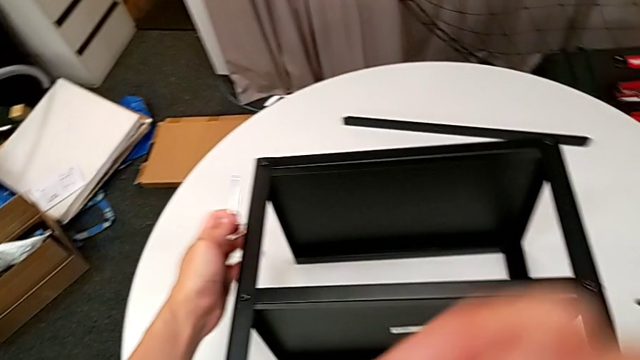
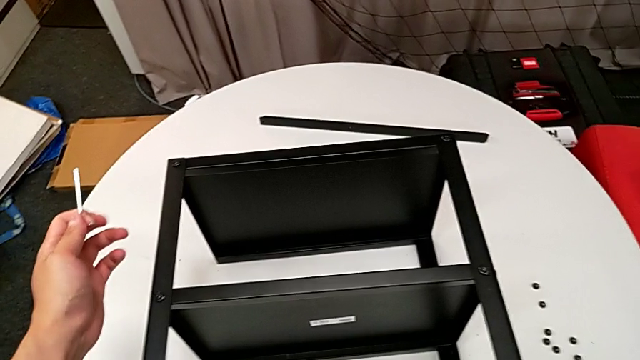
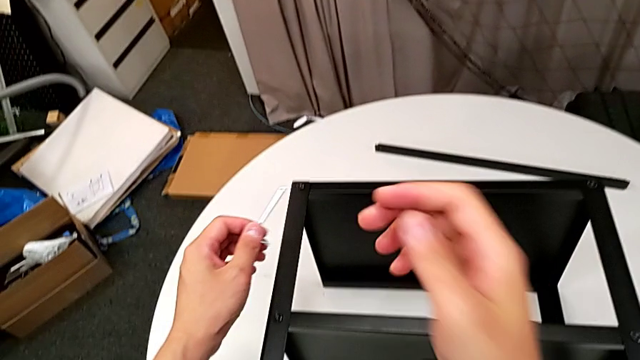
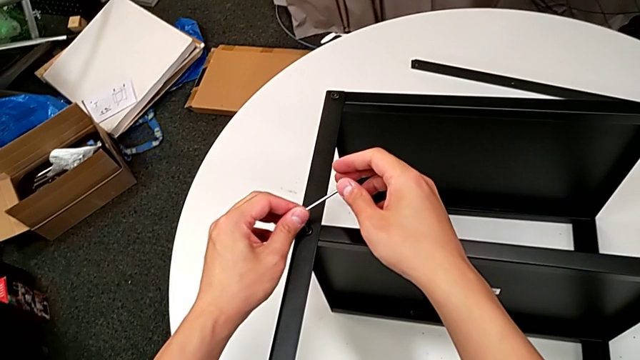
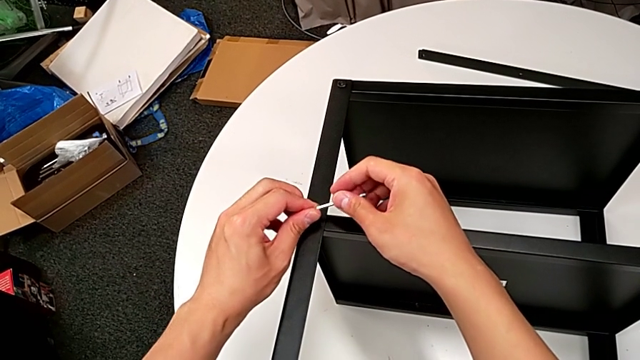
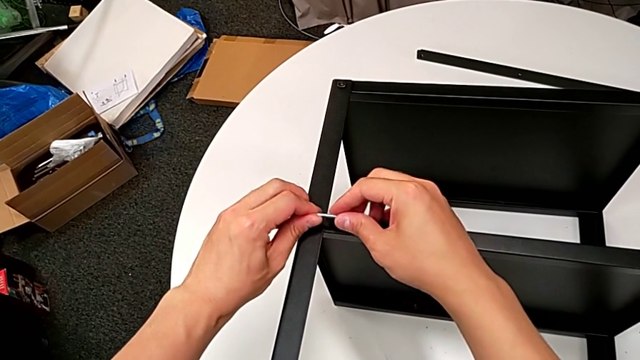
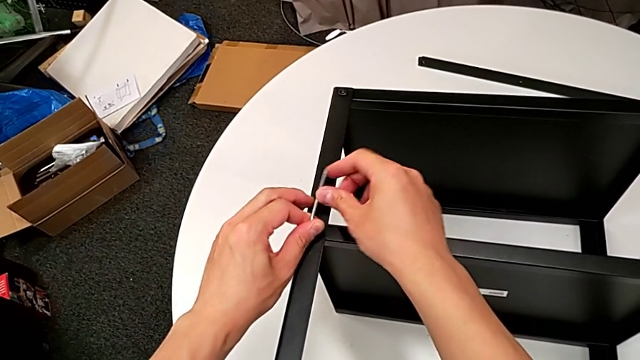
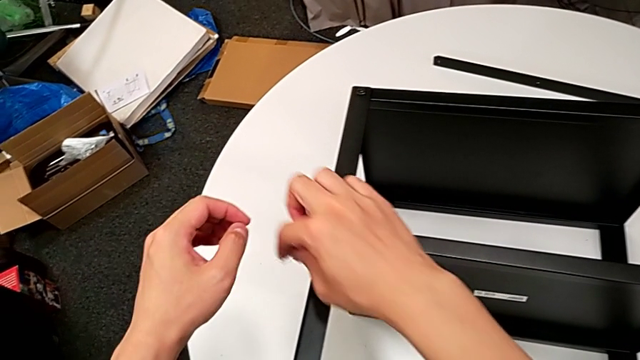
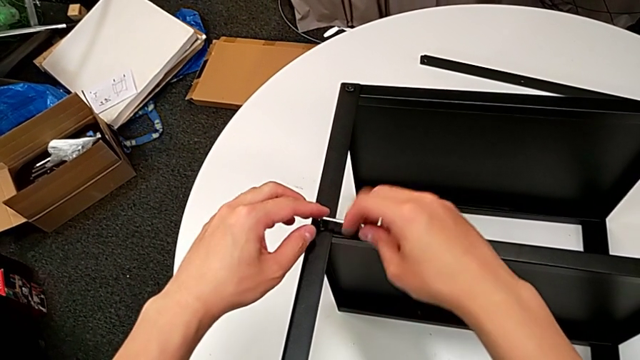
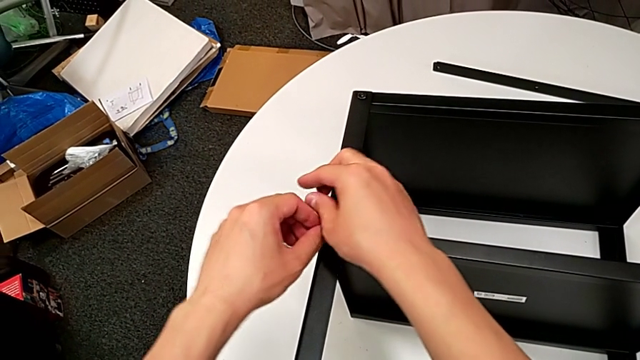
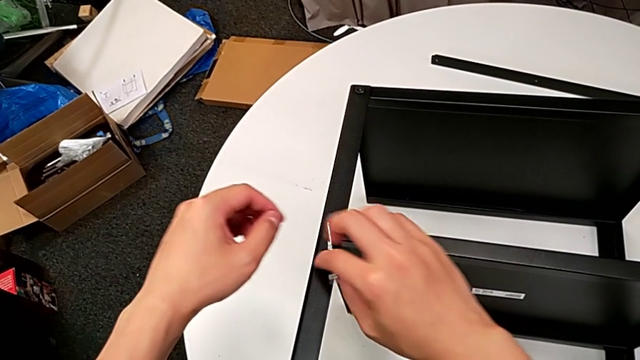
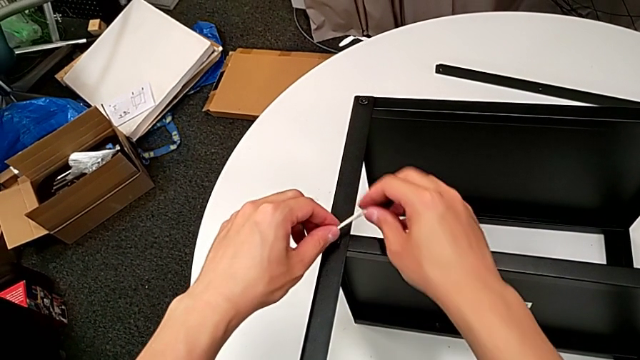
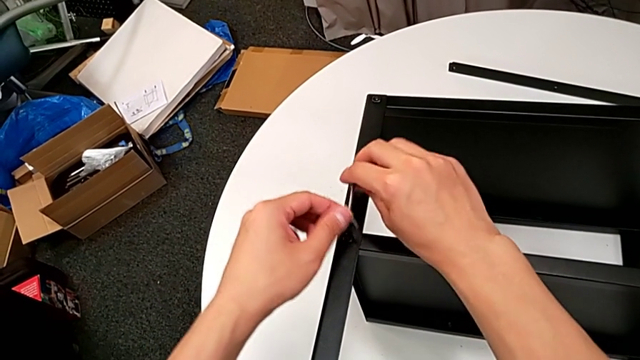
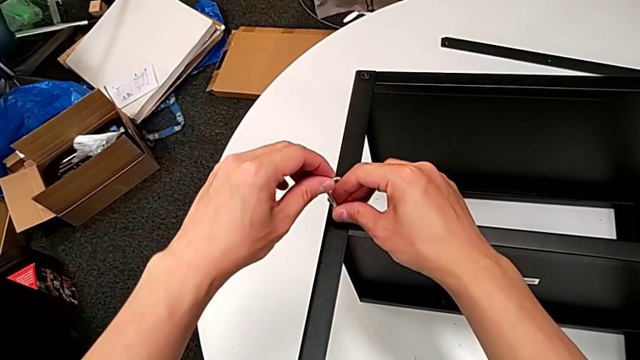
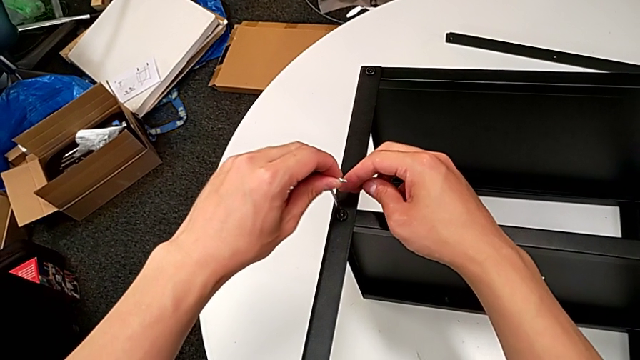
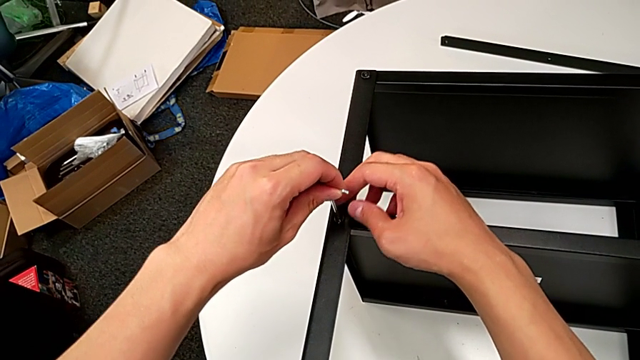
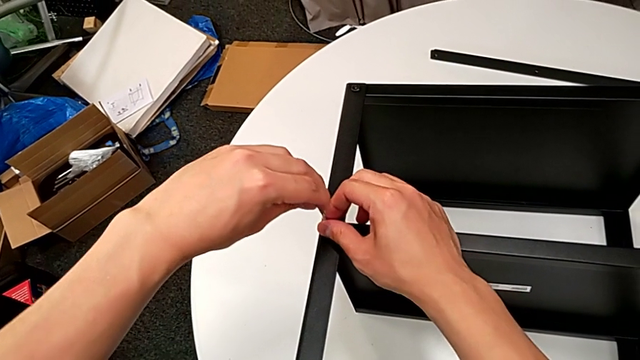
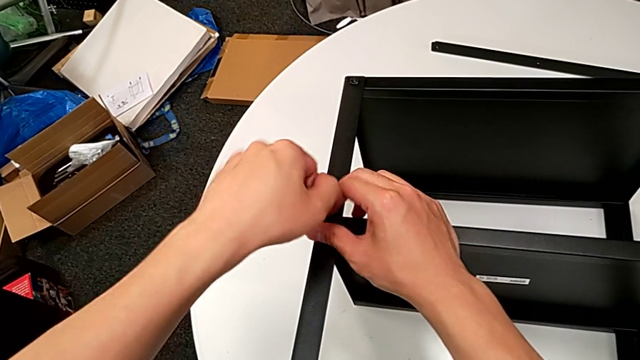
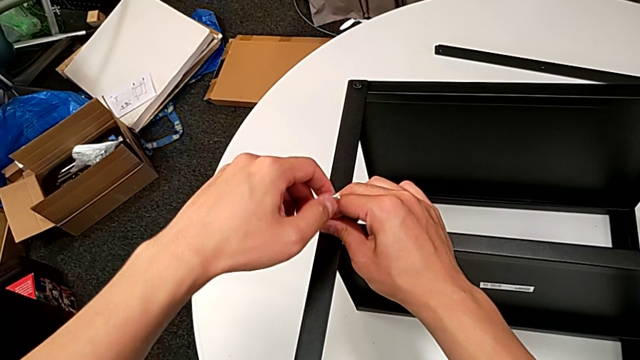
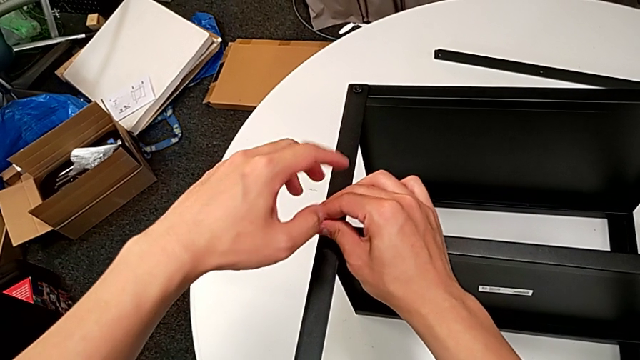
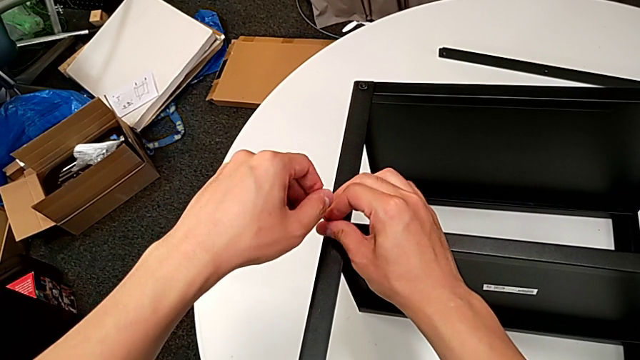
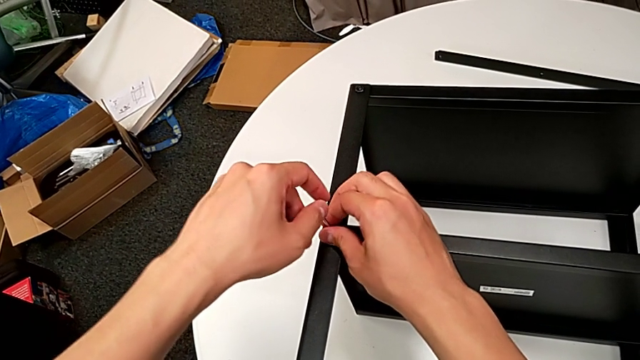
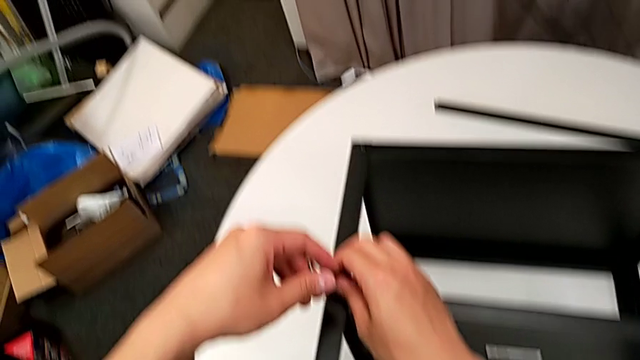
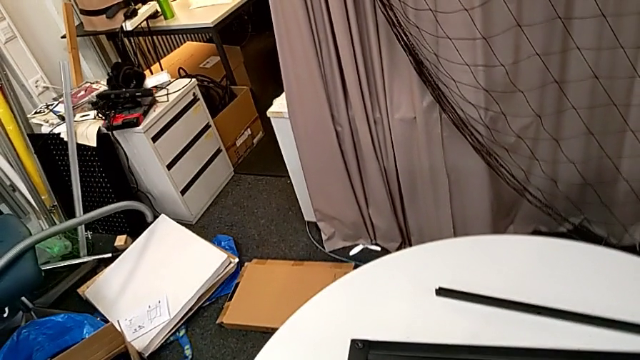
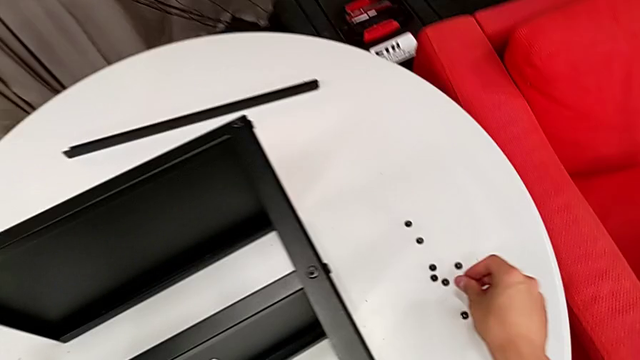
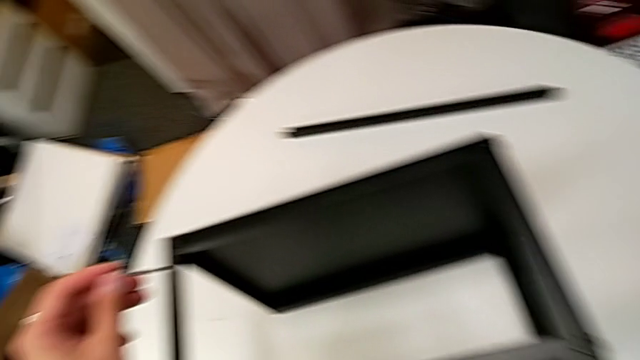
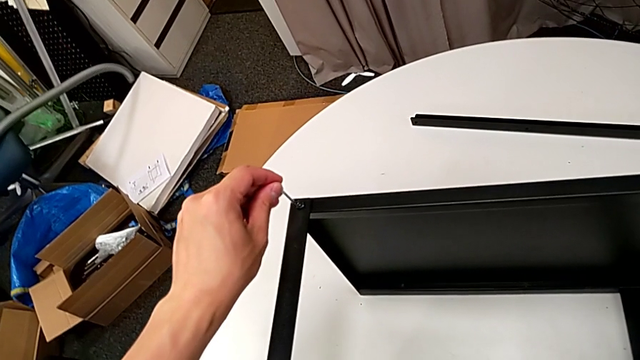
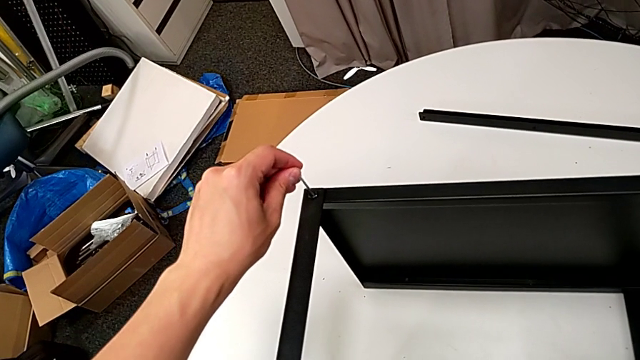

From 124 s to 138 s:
The camera wearer is disassembling the second leg of the table. They insert the Allen wrench, unscrew the hex socket head, rotate the Allen wrench, insert it, unscrew the hex socket head, disassemble it, place it and insert the Allen wrench.

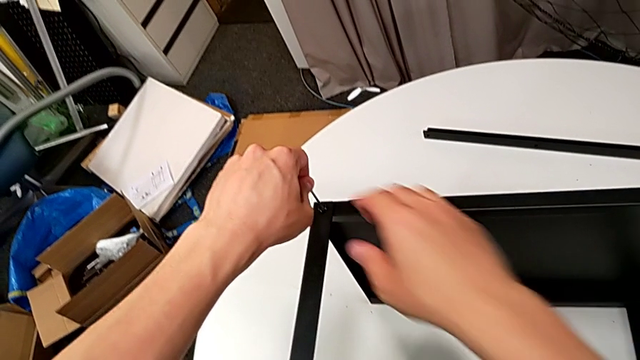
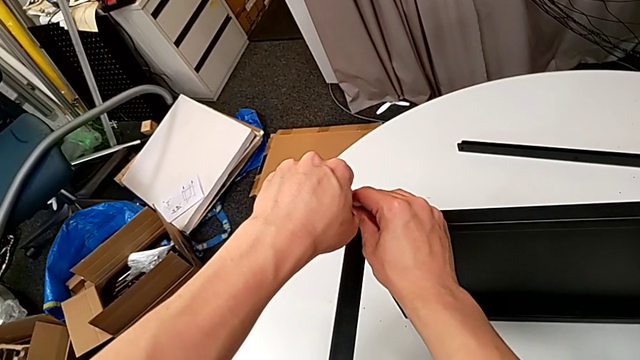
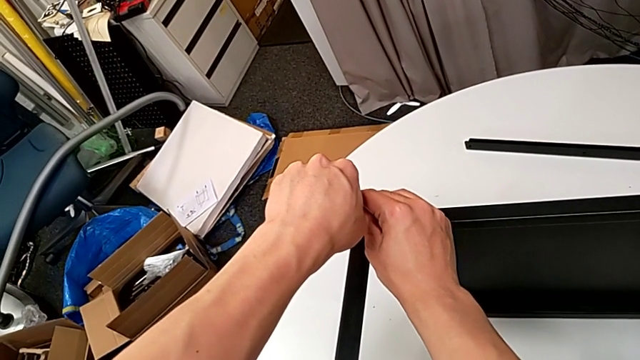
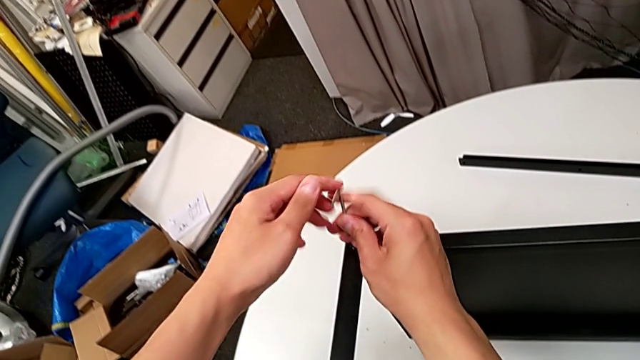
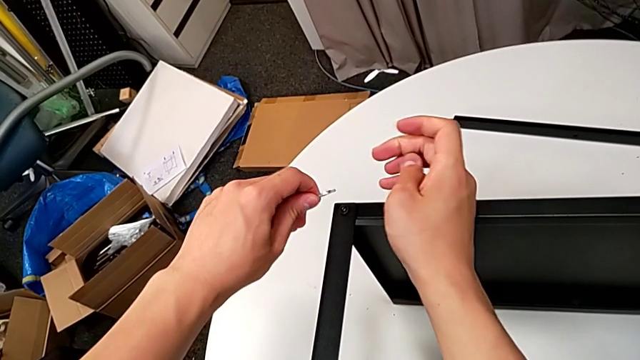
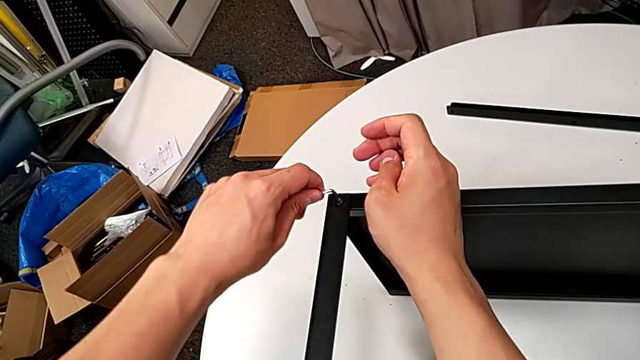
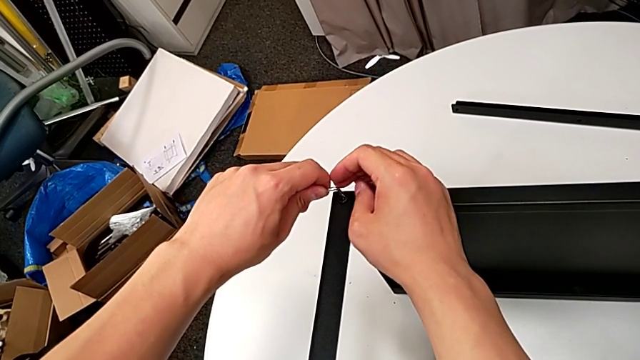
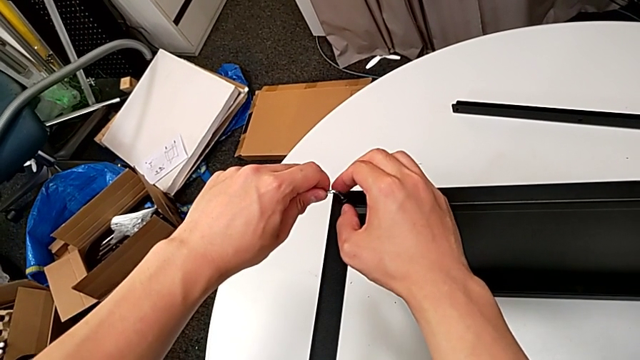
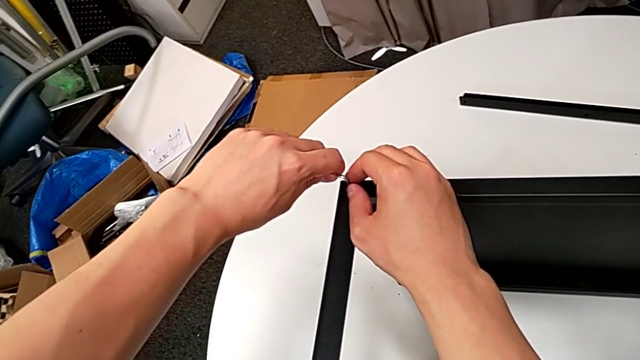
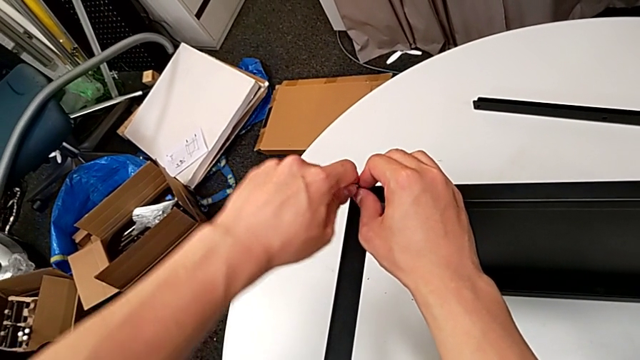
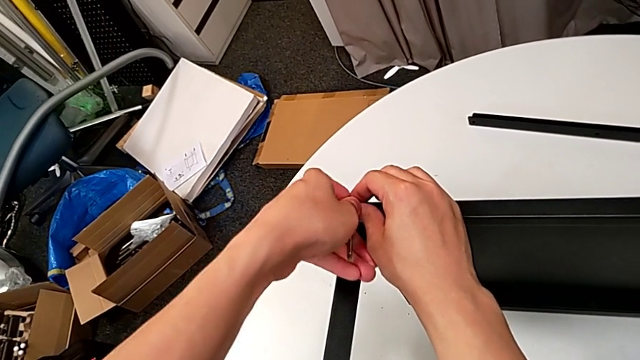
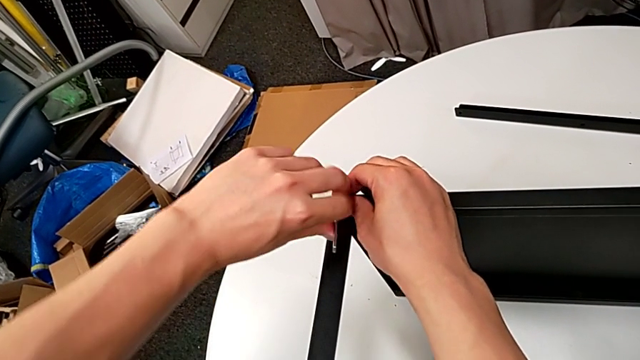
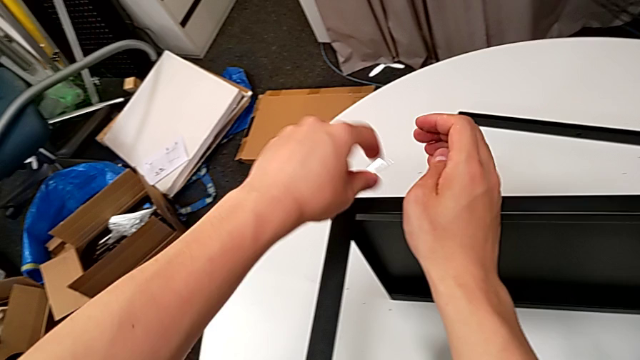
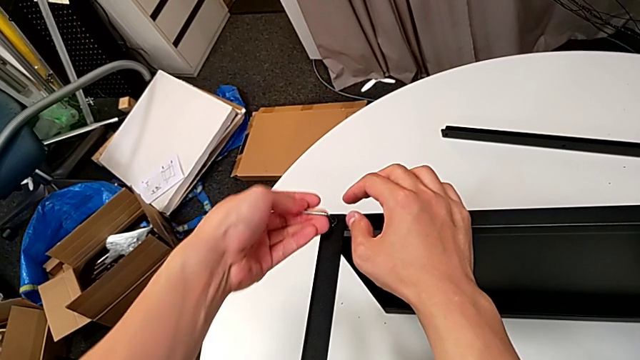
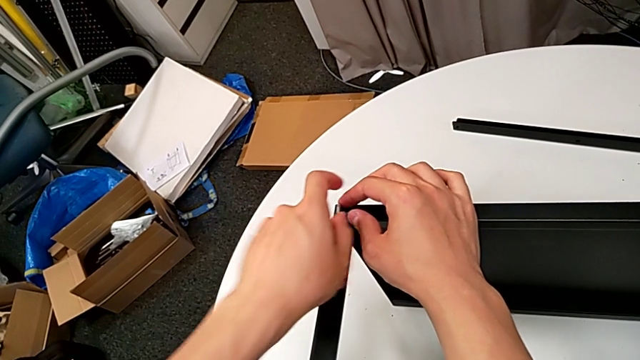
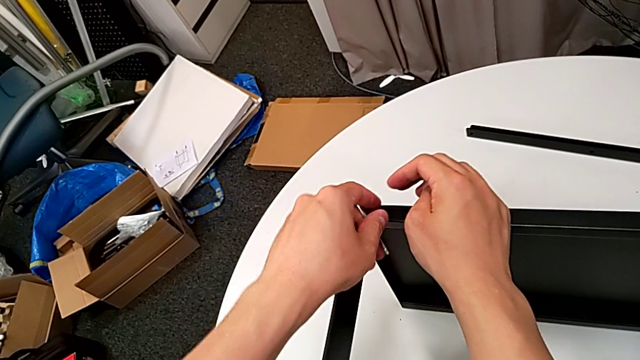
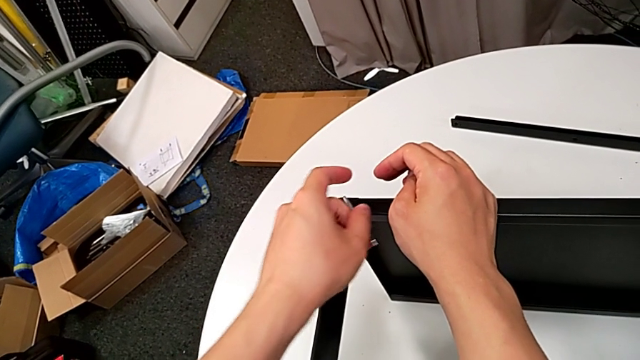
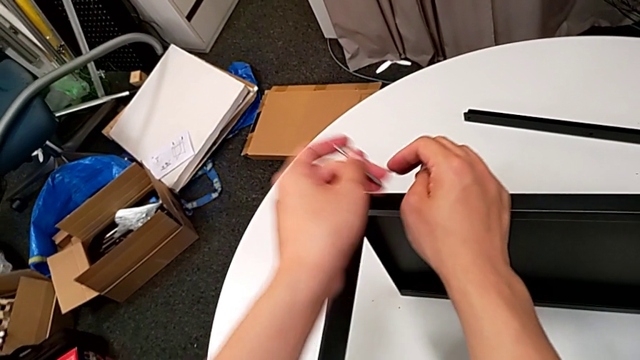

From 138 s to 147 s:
The camera wearer is disassembling the second leg of the table. They unscrew the hex socket head, withdraw the Allen wrench, rotate it, insert it, unscrew the hex socket head, withdraw the Allen wrench and rotate it.
